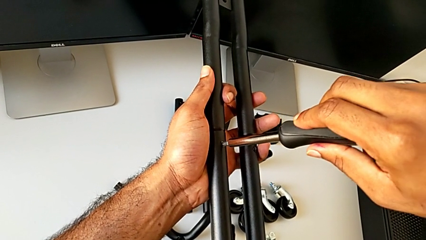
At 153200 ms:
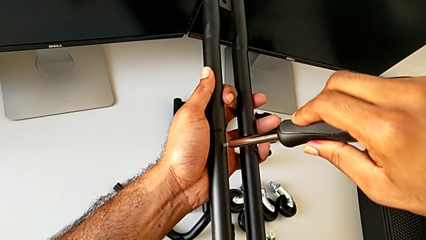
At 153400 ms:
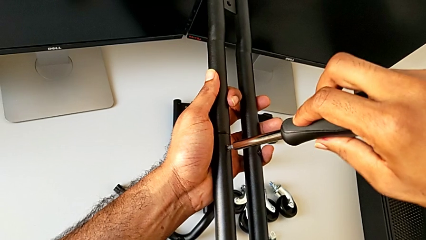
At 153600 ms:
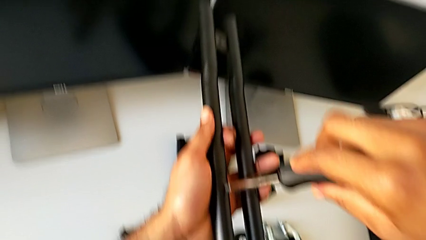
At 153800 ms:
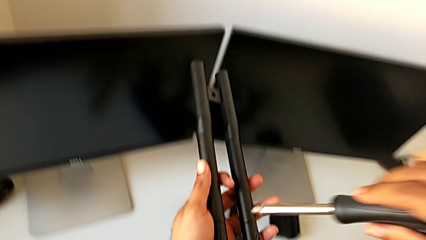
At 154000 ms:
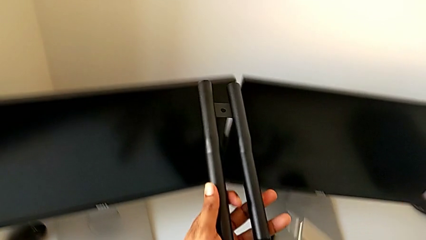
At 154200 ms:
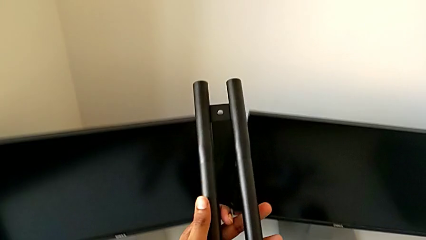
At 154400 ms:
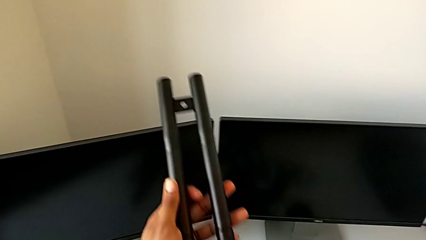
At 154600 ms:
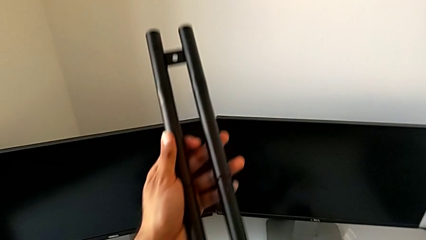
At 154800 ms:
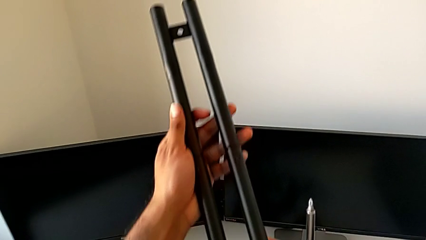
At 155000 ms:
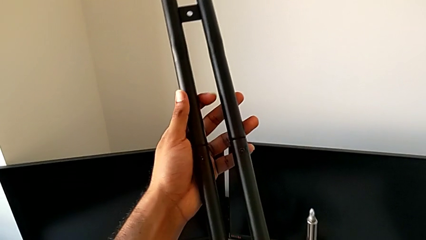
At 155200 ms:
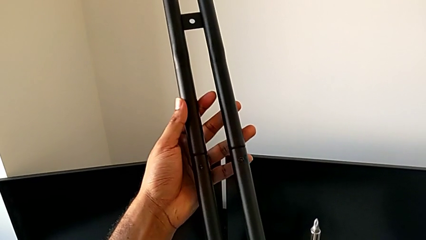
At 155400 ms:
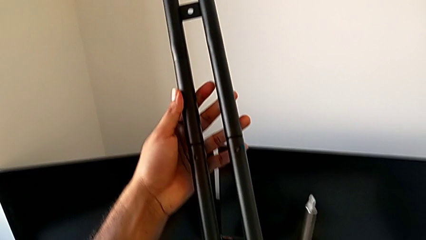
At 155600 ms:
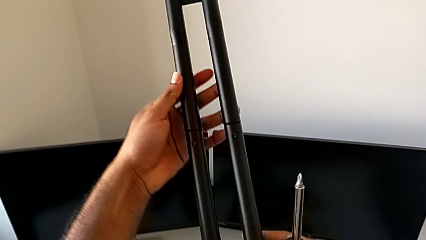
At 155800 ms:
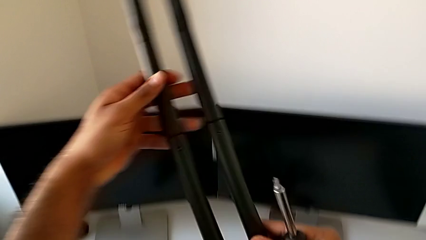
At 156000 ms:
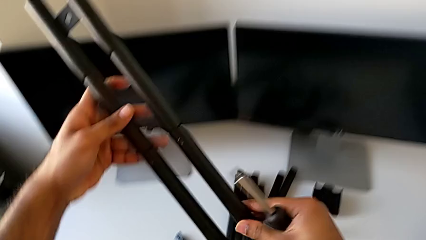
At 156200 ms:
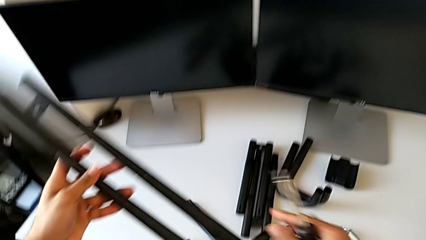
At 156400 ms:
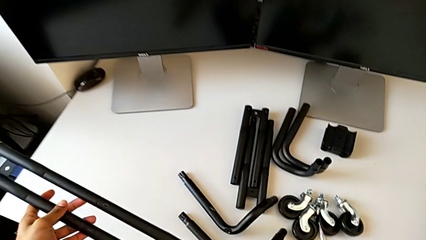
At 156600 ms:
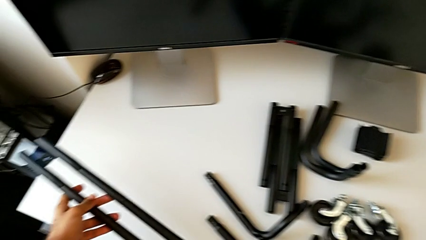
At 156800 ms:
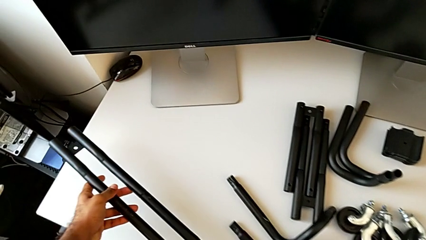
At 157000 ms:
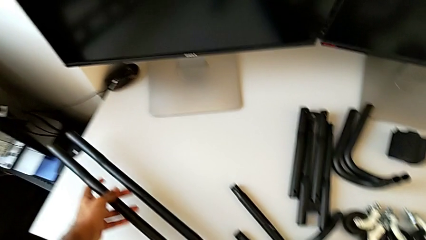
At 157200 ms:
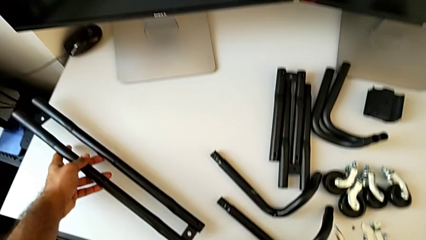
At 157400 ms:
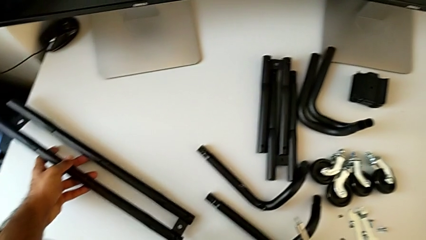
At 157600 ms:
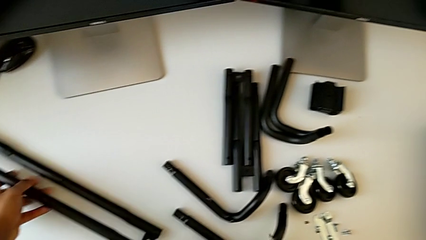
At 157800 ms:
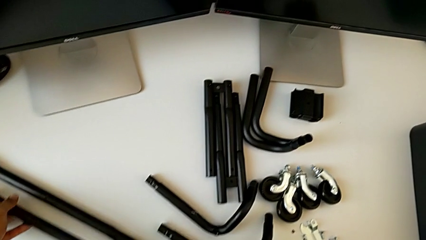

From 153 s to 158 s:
The camera wearer is assembling the first side bars. They disassemble the screwdriver, inspect the leg, approach the grid tray and place the first leg.

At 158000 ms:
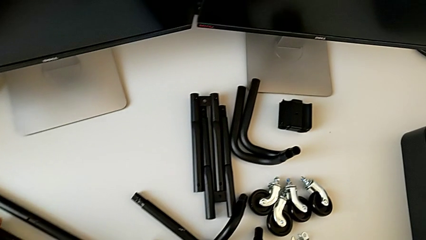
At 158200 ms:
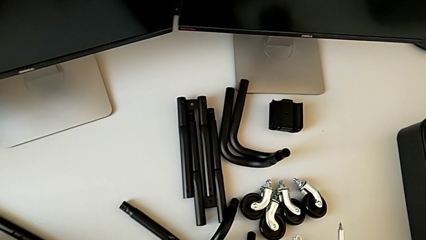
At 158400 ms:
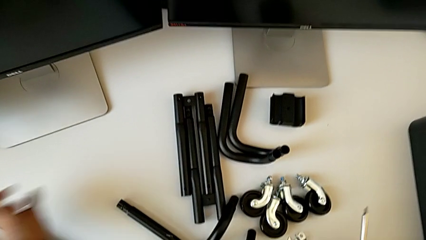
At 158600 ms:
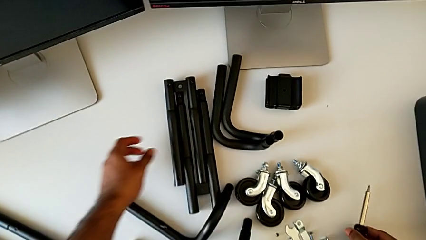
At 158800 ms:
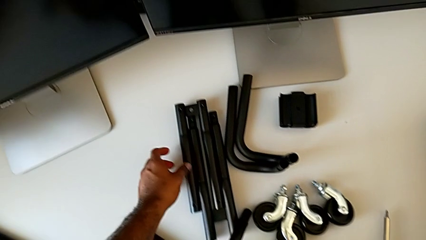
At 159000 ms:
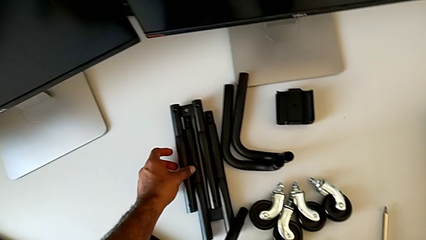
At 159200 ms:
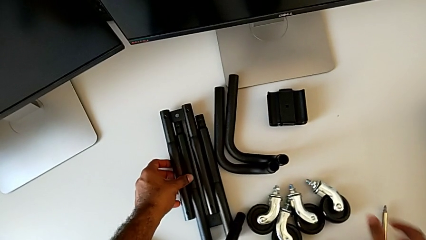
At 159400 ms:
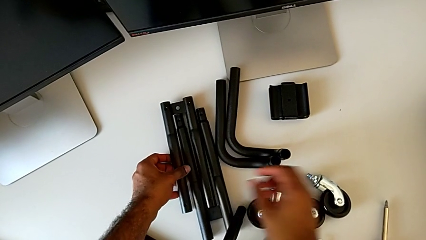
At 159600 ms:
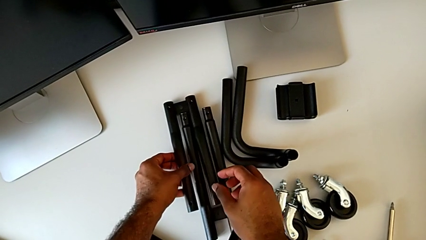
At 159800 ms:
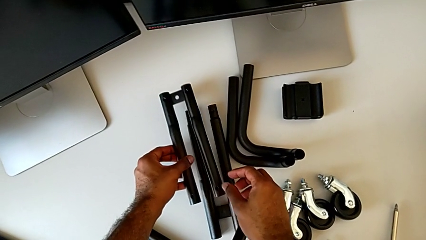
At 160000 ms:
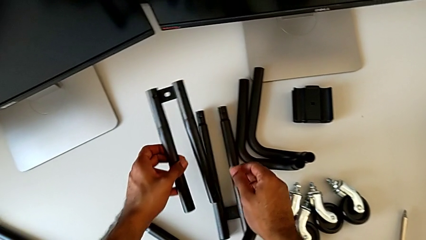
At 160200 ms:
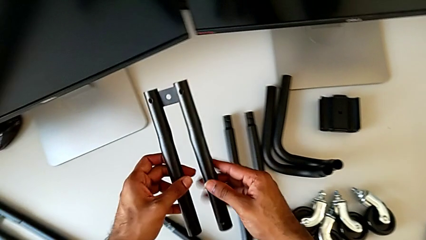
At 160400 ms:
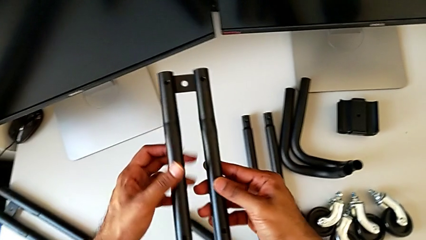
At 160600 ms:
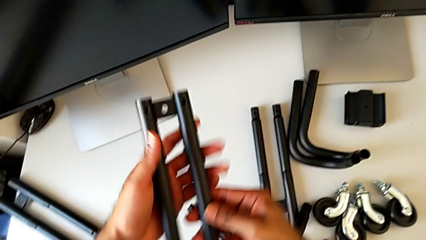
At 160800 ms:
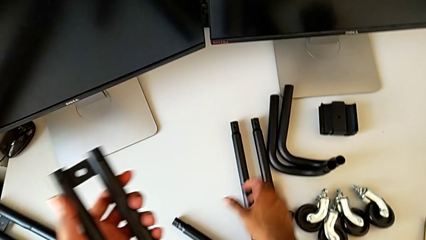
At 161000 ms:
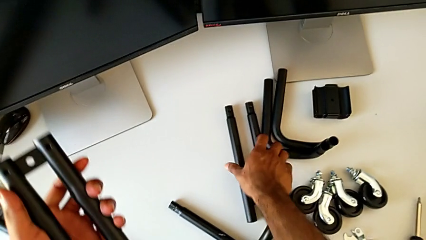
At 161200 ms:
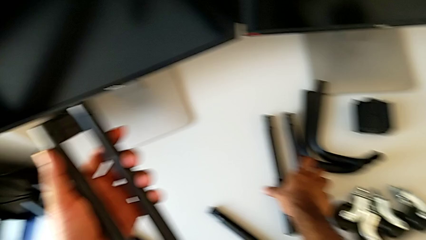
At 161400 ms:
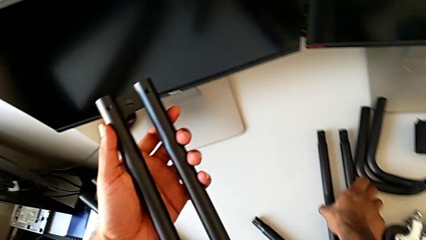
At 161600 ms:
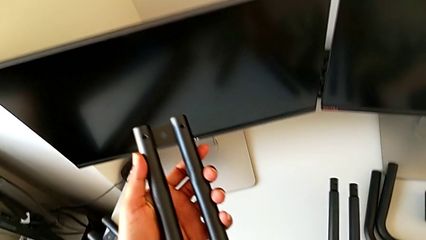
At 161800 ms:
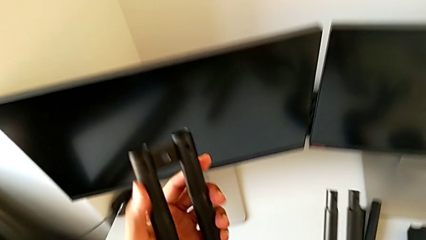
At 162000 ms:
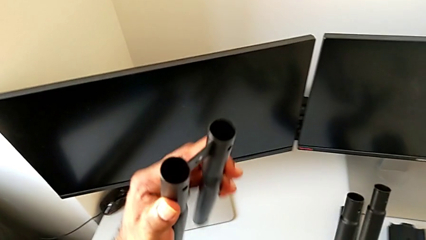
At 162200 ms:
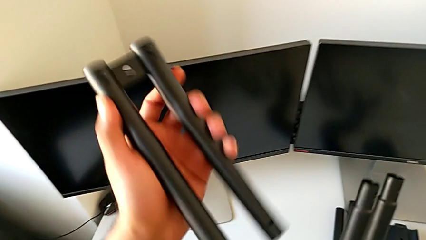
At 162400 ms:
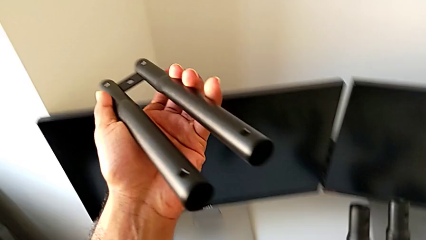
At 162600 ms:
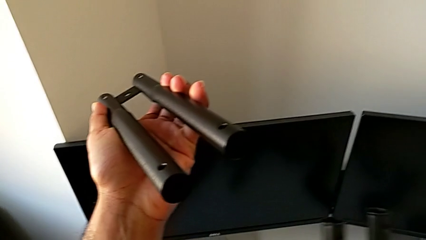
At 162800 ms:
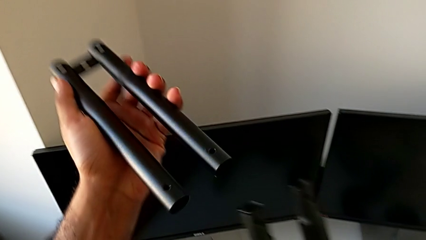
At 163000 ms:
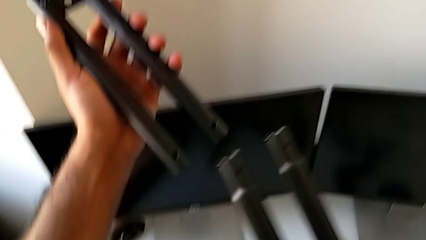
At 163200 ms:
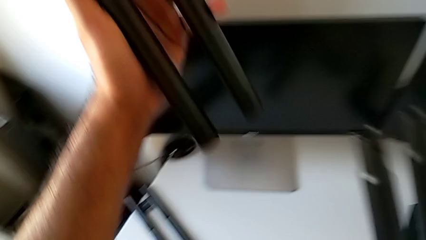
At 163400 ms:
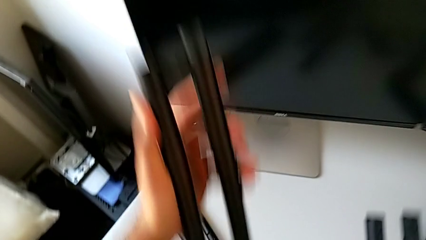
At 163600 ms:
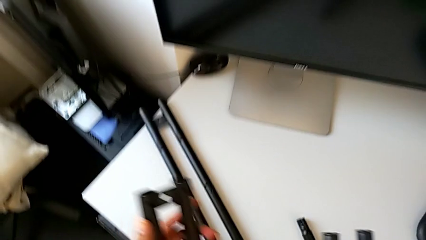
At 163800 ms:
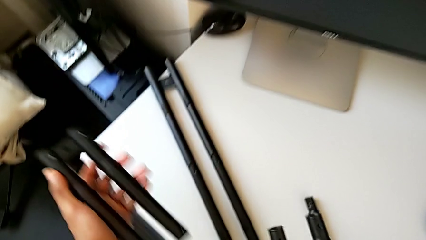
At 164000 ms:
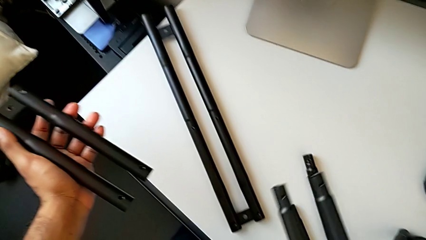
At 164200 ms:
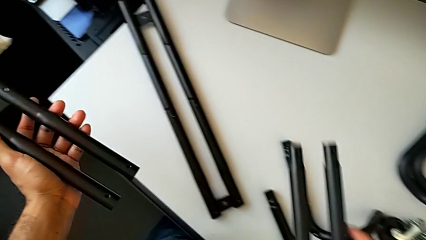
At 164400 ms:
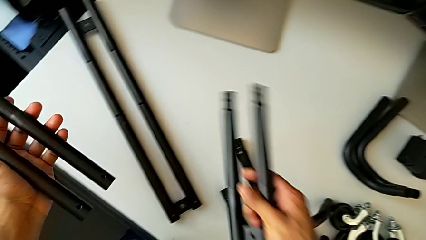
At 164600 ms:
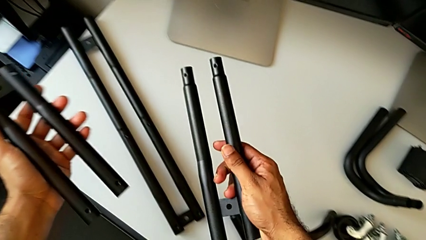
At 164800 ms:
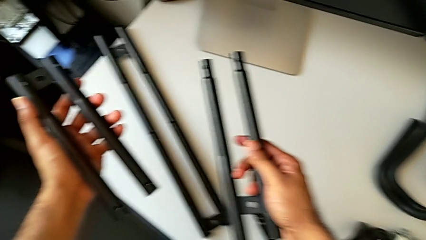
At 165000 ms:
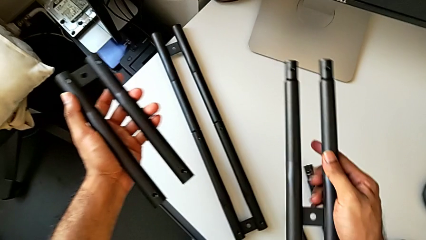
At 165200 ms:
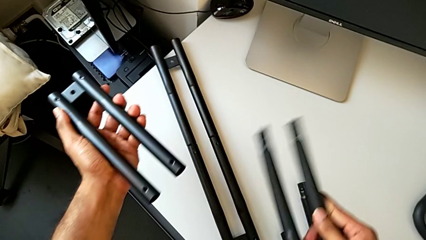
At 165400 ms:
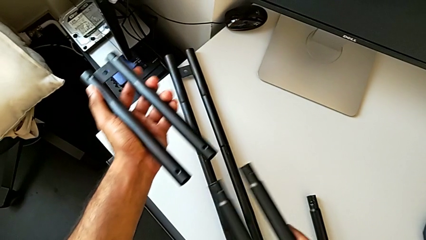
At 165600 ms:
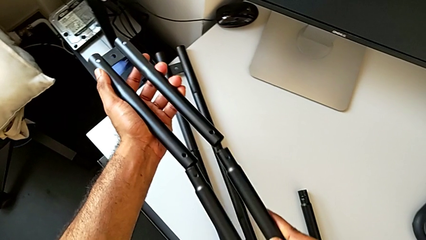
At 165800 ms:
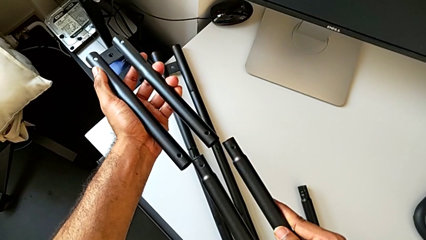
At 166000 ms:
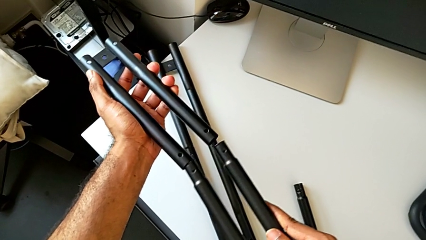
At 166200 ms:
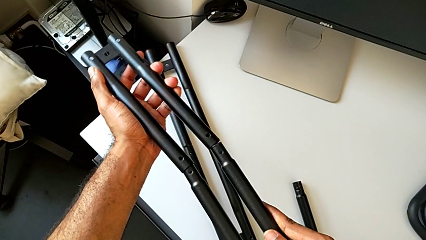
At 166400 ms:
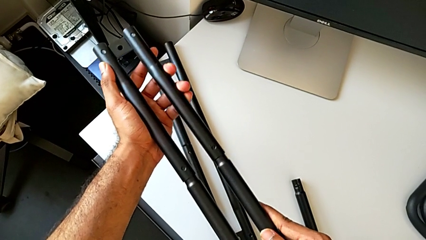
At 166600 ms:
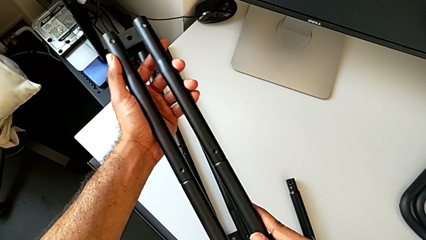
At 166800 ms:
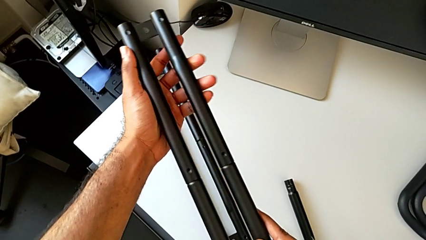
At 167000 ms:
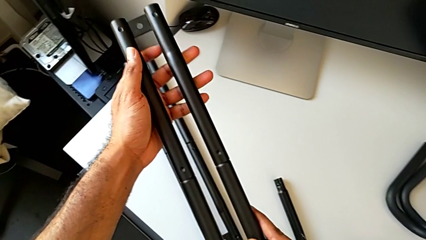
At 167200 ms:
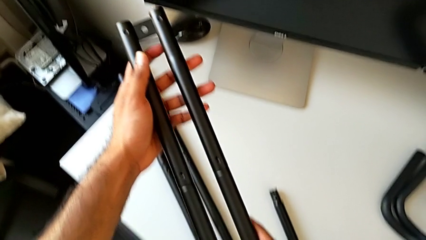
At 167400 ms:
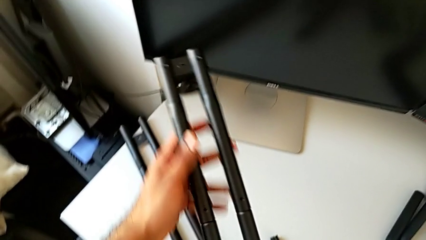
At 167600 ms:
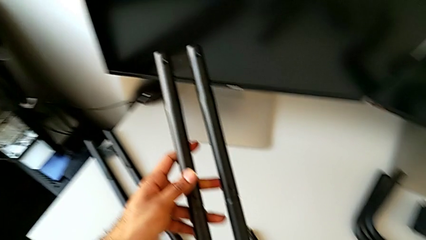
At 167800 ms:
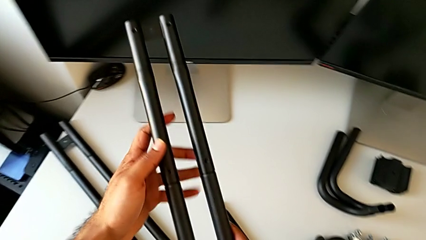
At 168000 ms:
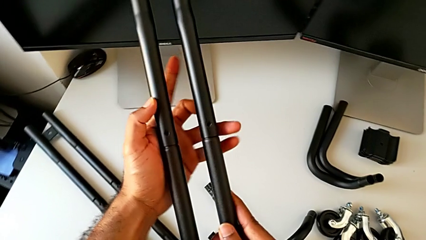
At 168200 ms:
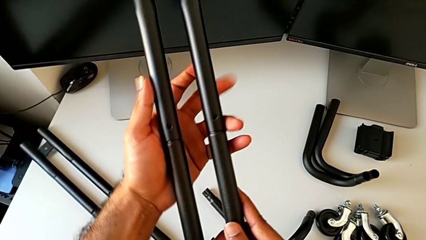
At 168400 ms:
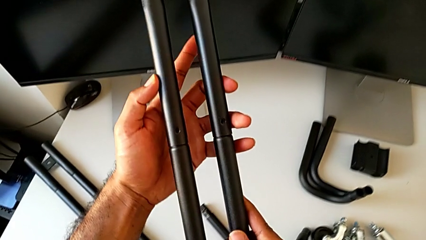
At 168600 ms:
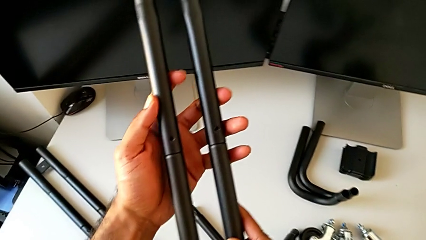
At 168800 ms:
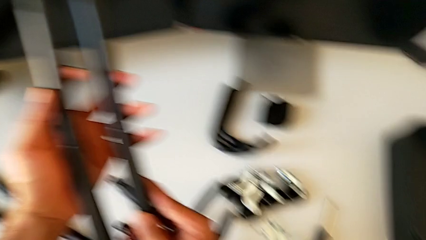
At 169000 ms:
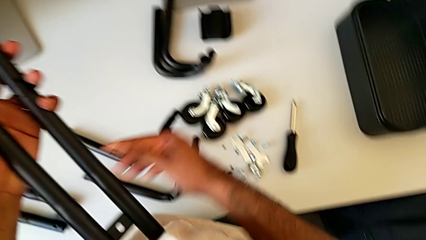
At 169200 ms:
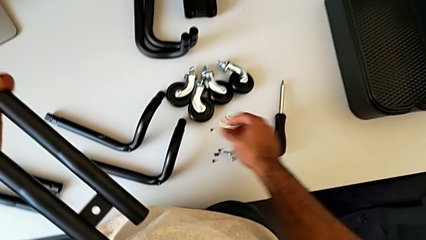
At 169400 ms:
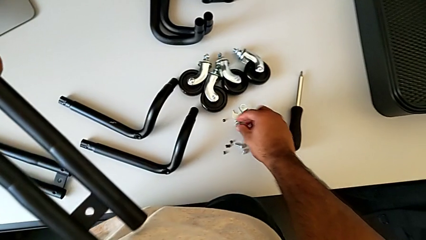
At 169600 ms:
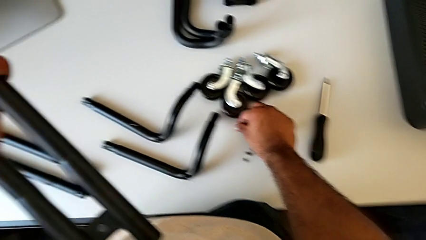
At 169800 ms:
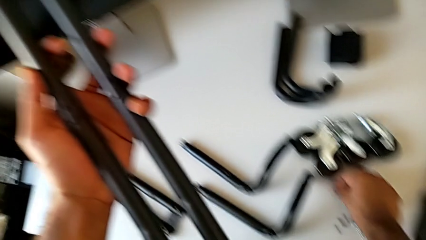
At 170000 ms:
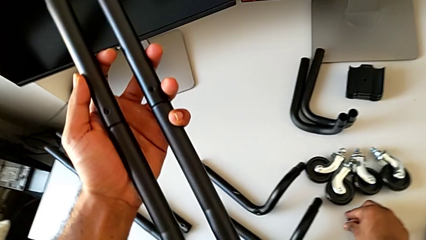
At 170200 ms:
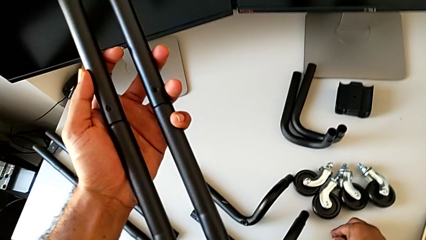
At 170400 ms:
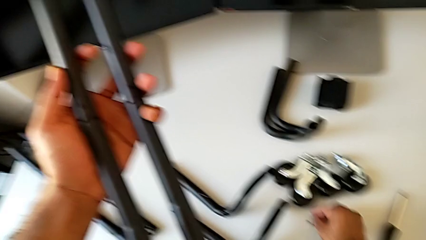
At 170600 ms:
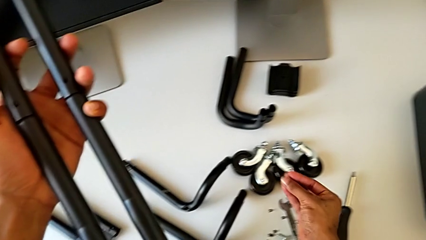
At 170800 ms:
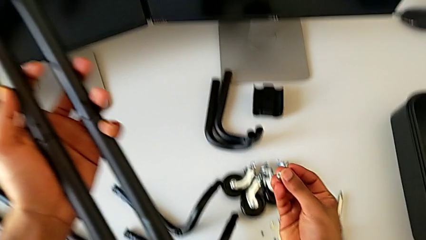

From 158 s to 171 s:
The camera wearer is attaching the second side bars. They approach the second leg, grab the leg, lift it, grab the leg, lift it, flip it, inspect it, assemble the second leg, inspect it, approach the screw and grab it.
